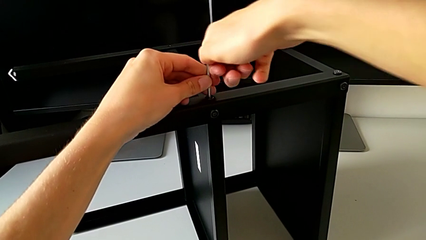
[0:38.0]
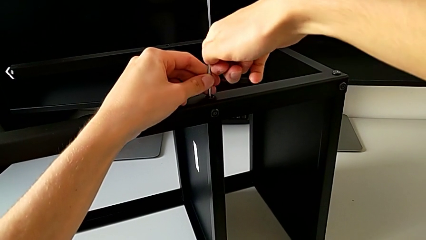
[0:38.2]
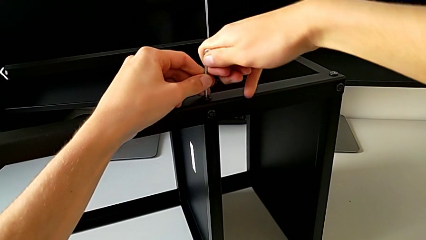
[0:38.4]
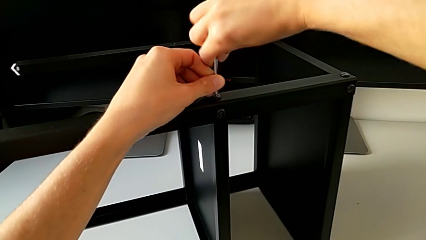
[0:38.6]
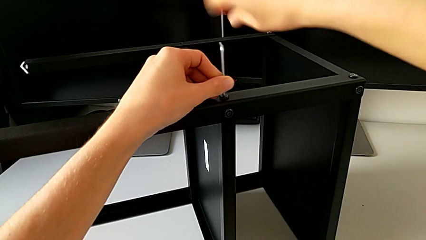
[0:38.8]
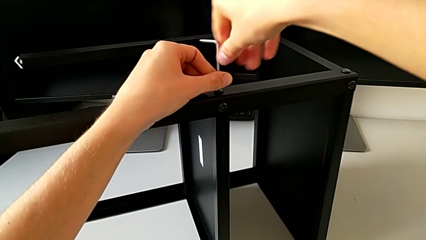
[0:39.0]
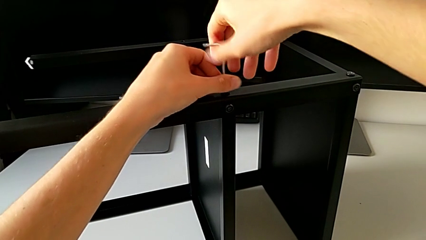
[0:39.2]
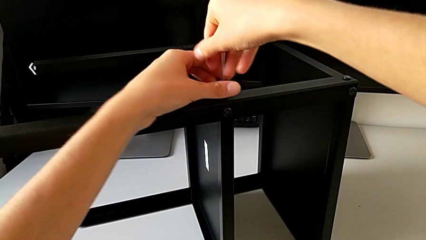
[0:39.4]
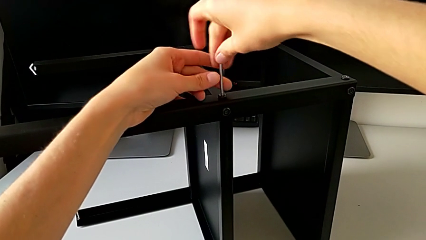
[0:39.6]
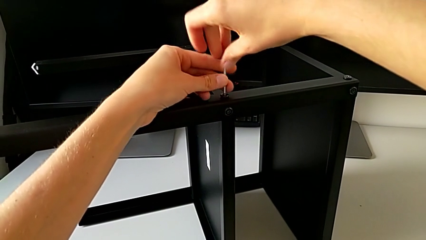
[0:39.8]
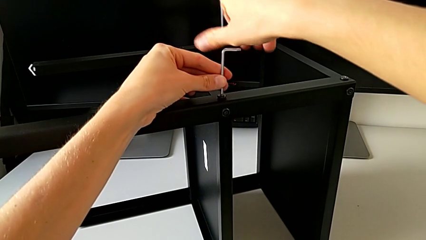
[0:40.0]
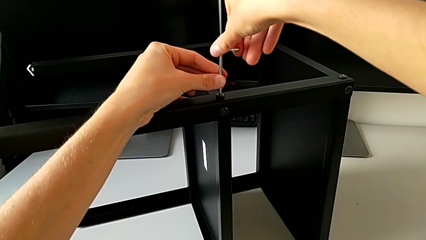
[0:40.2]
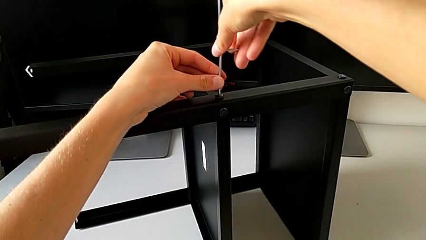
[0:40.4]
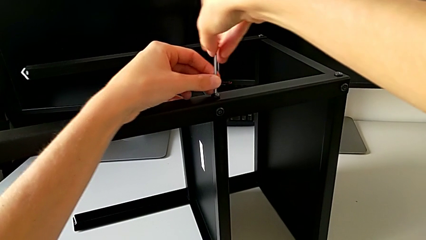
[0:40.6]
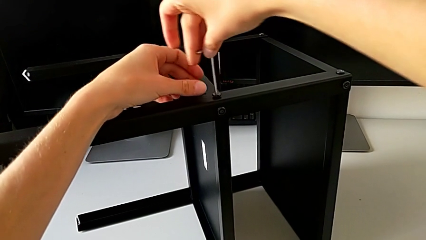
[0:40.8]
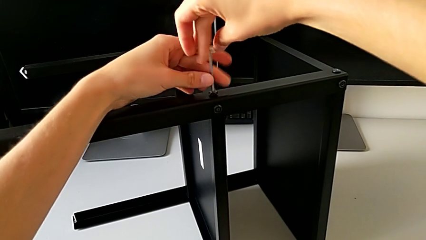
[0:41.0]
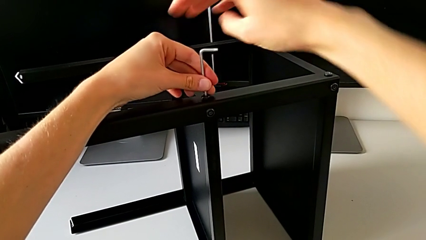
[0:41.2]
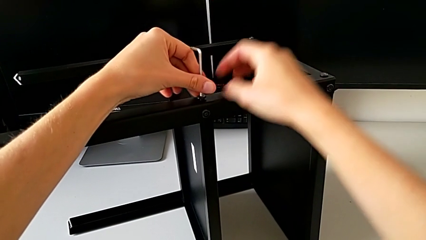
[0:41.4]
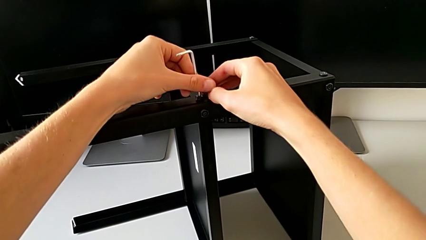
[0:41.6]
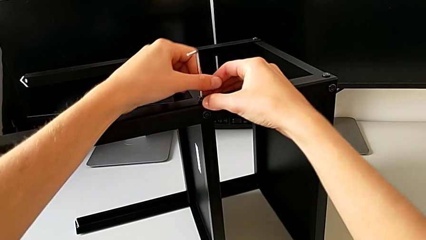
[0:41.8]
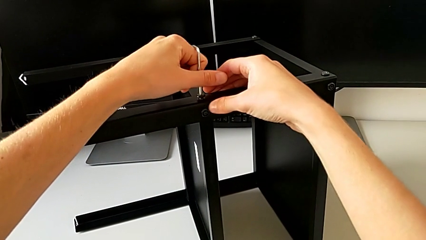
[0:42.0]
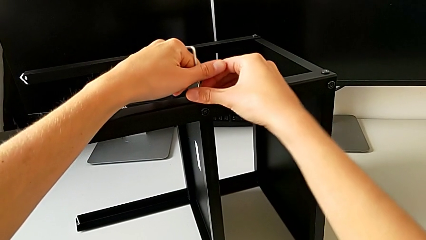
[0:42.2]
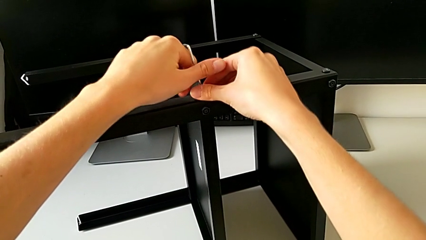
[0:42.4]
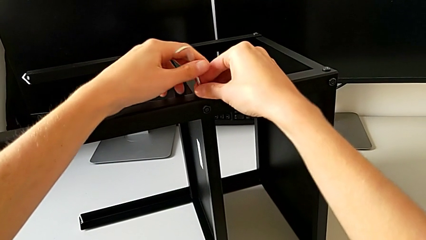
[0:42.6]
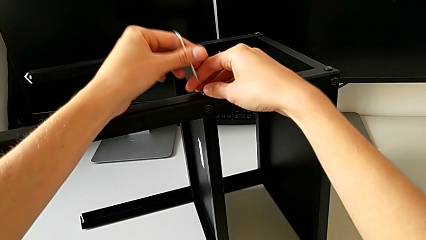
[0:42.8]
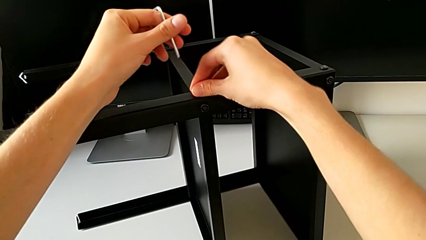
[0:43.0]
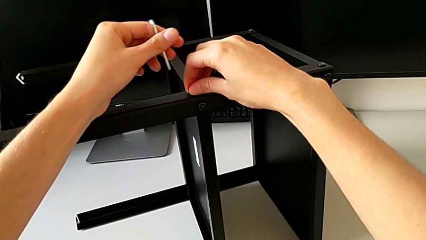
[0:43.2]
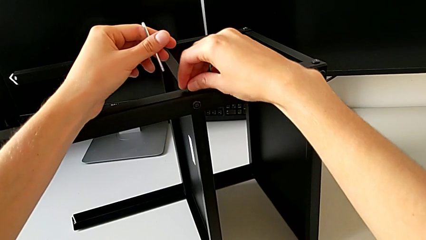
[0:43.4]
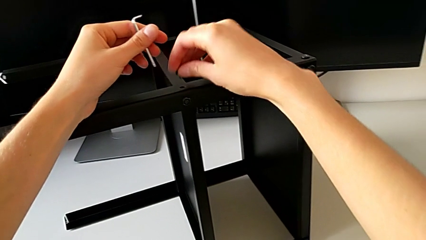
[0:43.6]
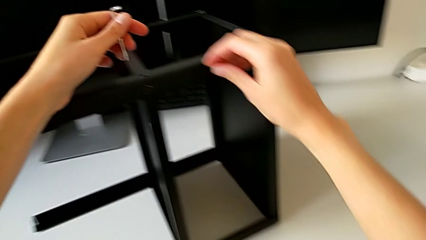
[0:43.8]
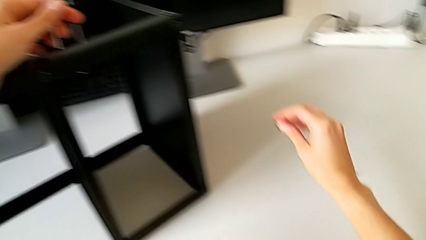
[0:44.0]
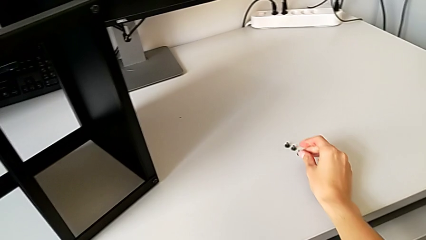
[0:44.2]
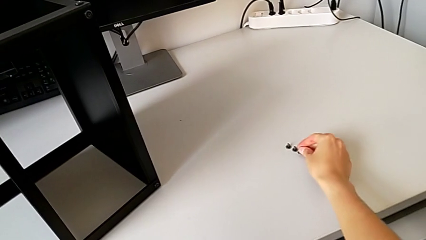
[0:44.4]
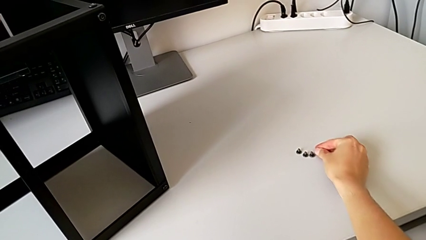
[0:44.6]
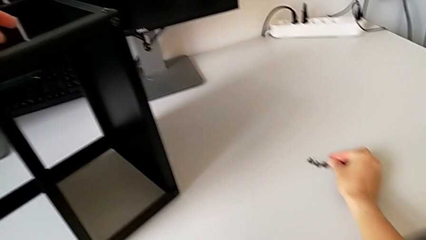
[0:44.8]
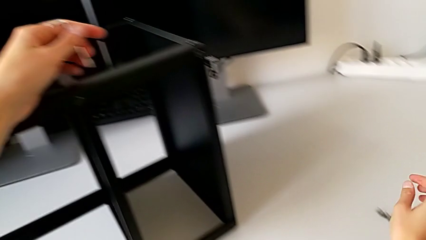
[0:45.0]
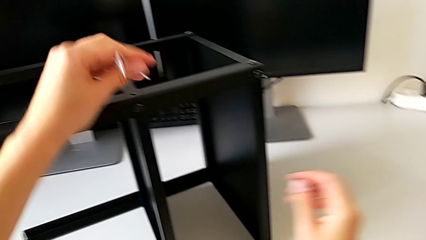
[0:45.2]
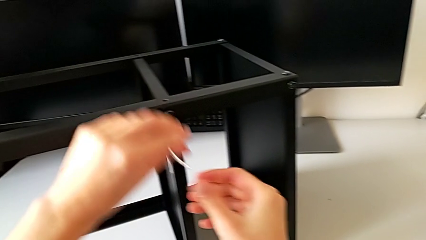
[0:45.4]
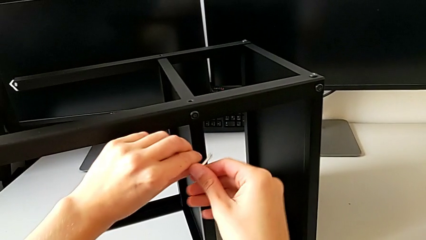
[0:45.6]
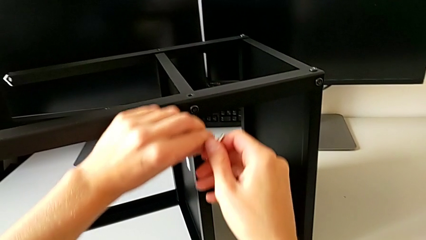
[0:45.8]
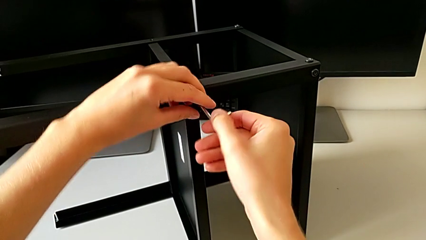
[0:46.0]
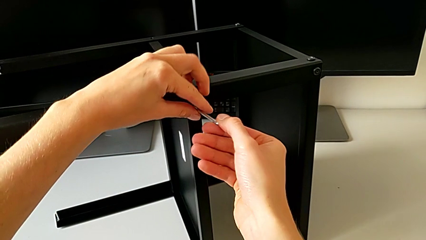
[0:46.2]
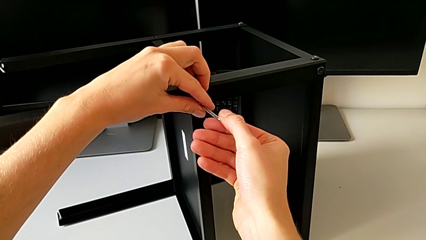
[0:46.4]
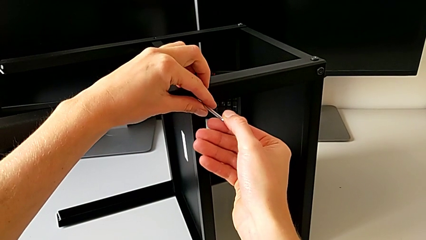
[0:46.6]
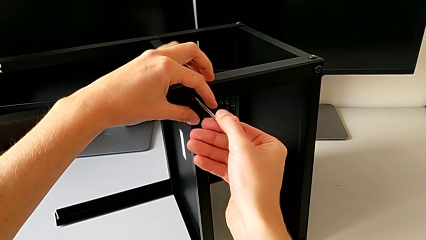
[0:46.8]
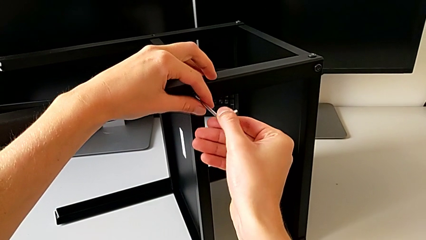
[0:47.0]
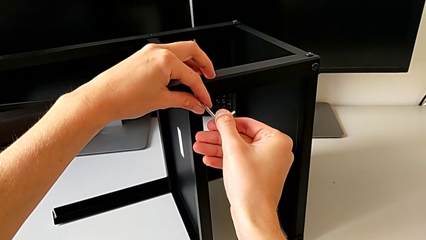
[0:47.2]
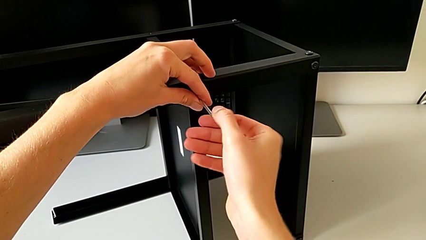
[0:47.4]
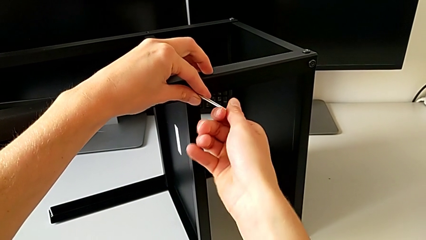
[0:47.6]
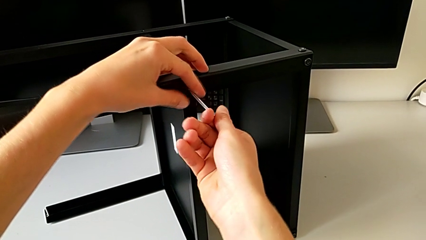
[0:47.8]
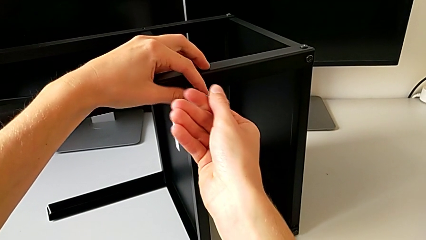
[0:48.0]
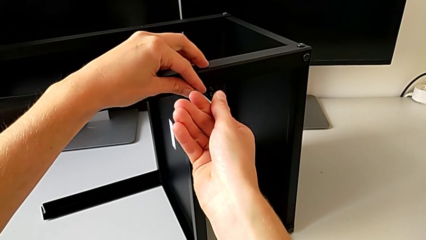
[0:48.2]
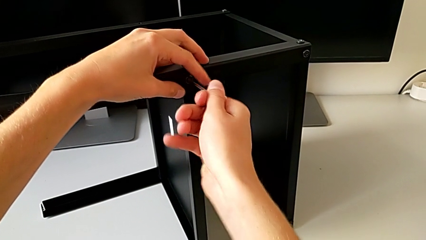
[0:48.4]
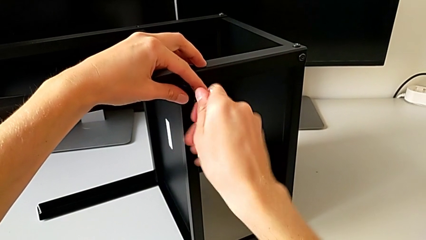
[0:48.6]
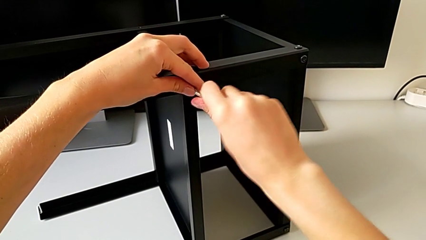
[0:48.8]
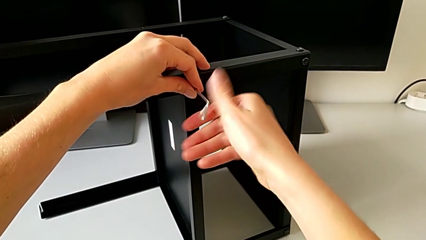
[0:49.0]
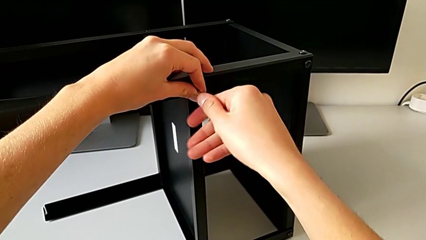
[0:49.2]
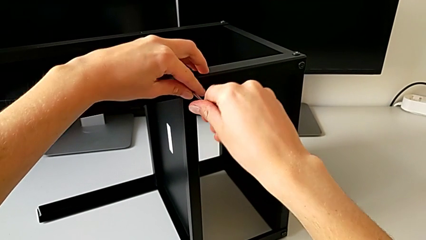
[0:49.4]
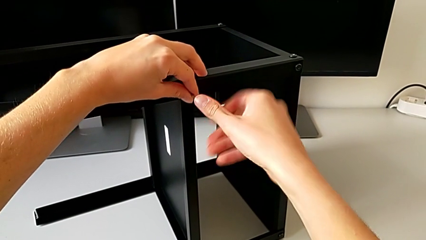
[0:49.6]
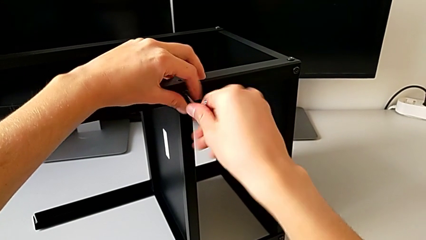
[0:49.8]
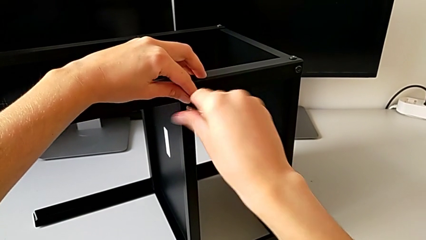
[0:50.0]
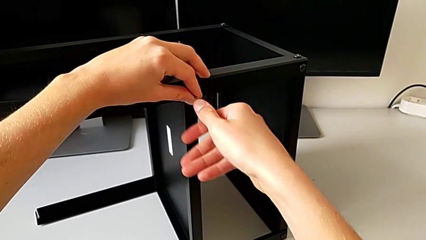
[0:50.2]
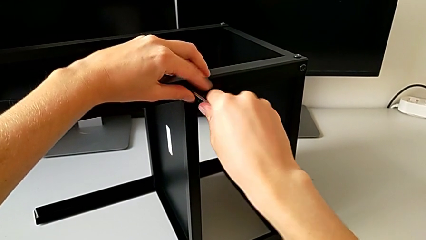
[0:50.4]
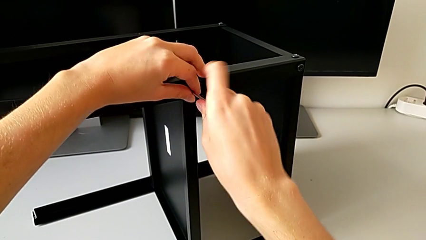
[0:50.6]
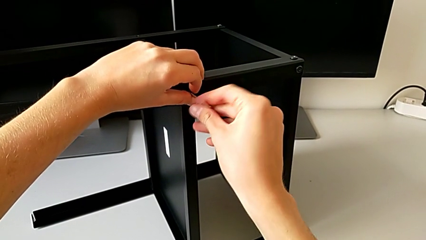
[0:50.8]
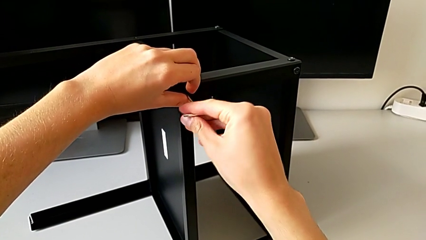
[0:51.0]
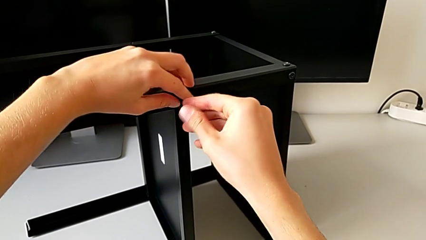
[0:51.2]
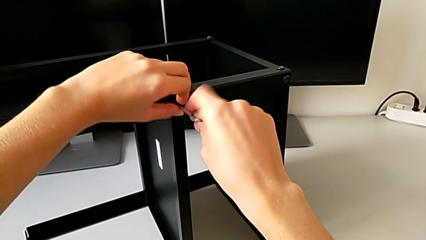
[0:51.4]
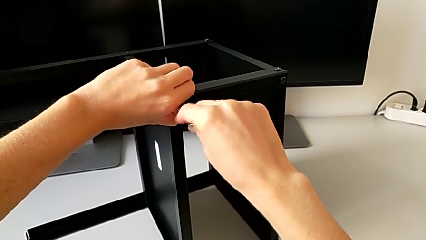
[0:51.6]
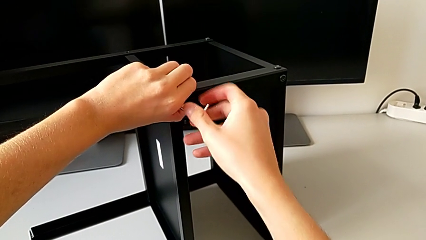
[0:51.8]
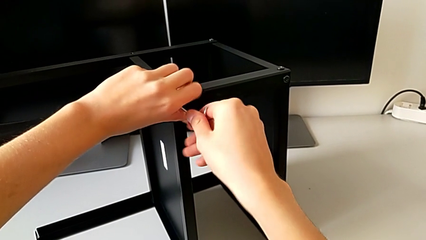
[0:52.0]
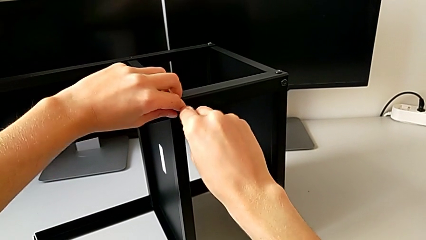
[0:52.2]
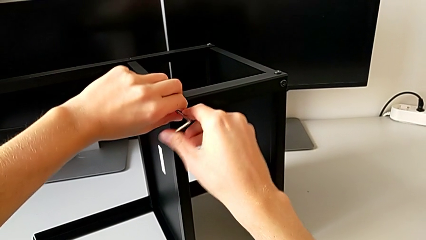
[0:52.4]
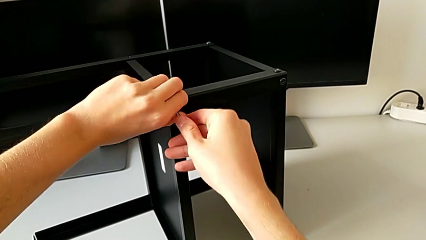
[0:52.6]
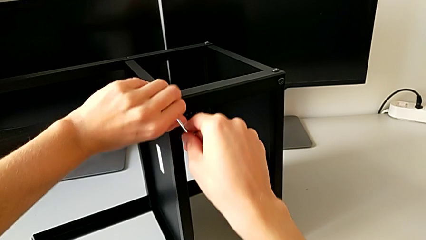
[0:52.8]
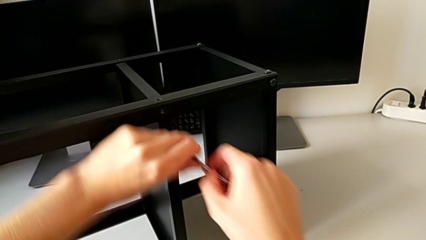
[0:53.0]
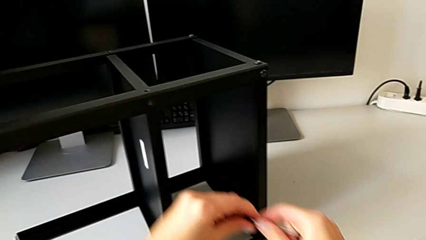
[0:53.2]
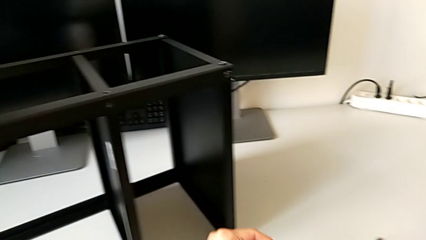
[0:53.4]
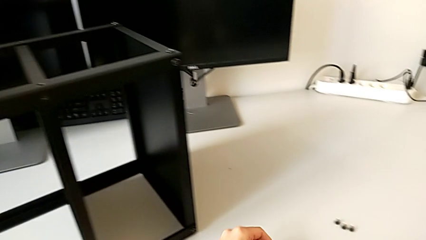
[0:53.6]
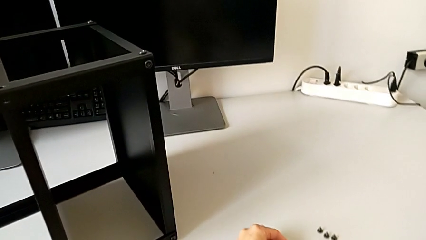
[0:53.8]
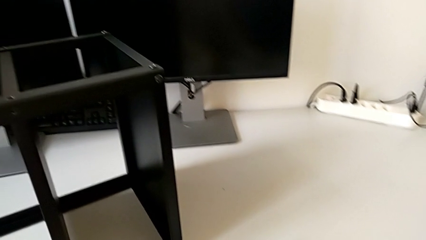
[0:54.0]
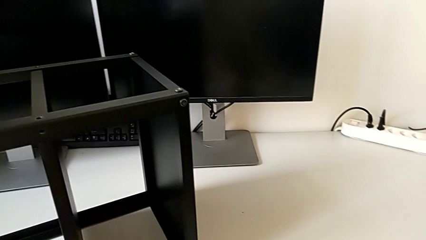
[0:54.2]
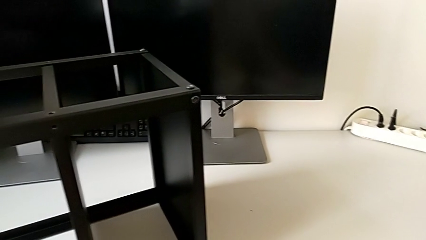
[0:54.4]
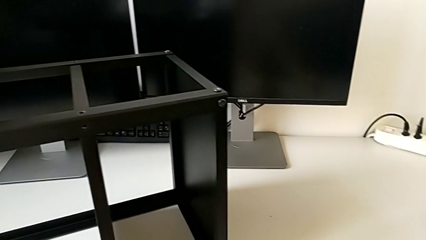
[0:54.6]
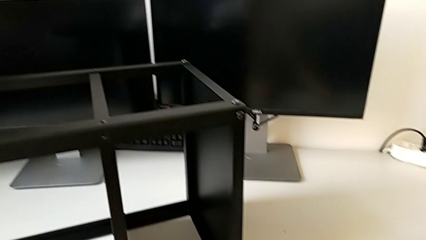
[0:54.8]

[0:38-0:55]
The camera wearer is unscrewing the second leg from the shelf. They keep unscrewing the hex socket head, withdraw the Allen wrench, disassemble the hex socket head, place it, rotate the Allen wrench, insert it, unscrew the hex socket head, disassemble it with the right hand, withdraw the Allen wrench with the right hand and place the hex socket head.
